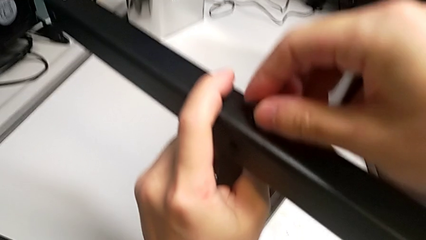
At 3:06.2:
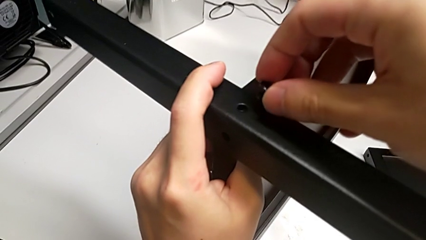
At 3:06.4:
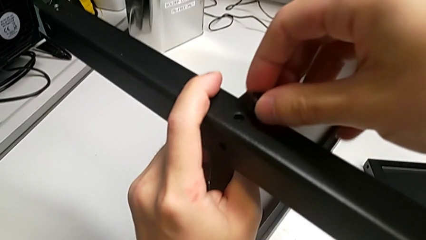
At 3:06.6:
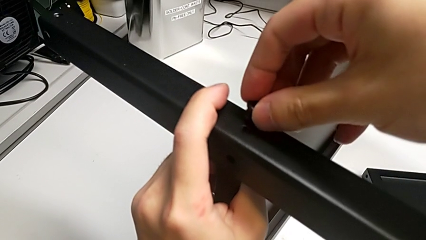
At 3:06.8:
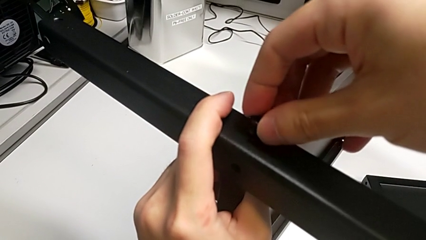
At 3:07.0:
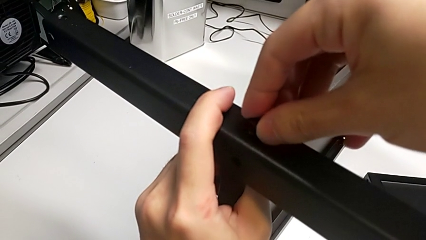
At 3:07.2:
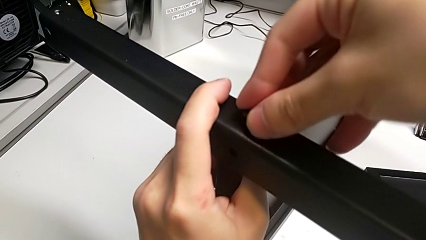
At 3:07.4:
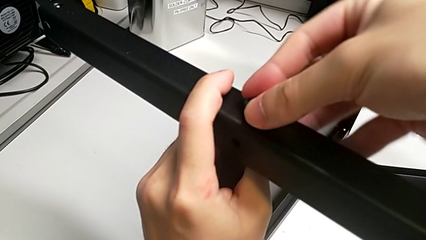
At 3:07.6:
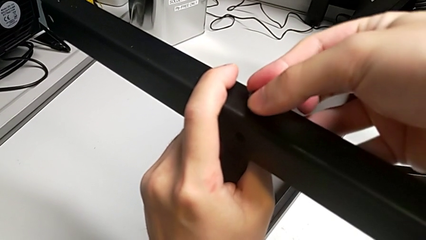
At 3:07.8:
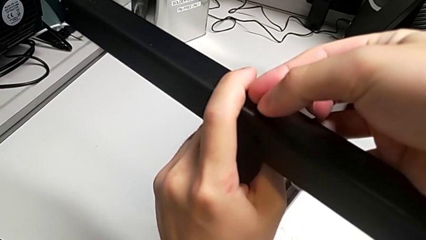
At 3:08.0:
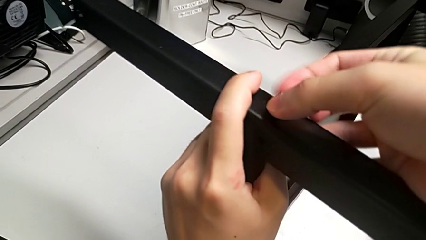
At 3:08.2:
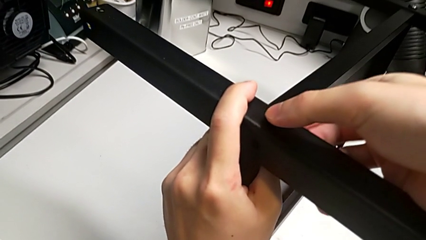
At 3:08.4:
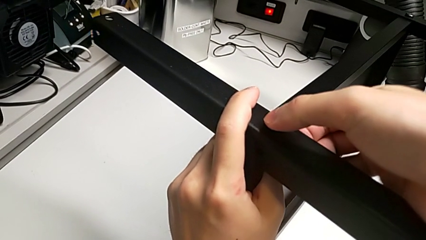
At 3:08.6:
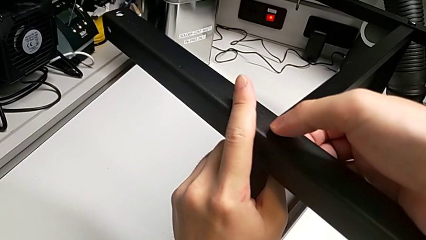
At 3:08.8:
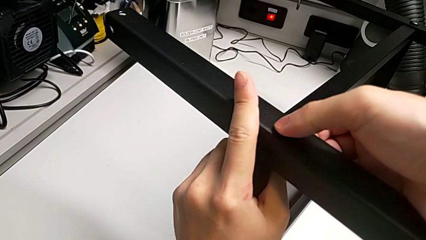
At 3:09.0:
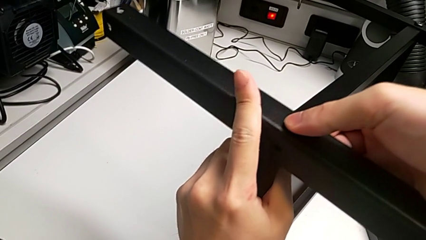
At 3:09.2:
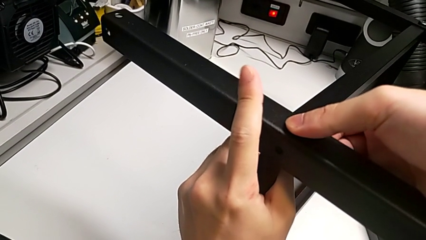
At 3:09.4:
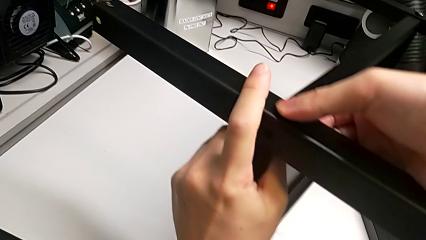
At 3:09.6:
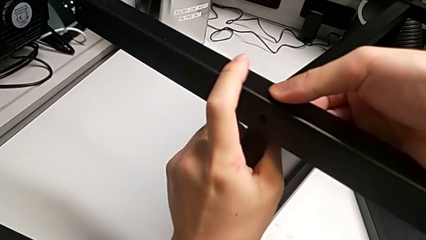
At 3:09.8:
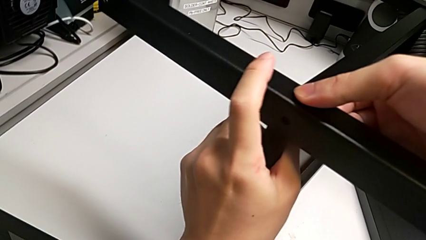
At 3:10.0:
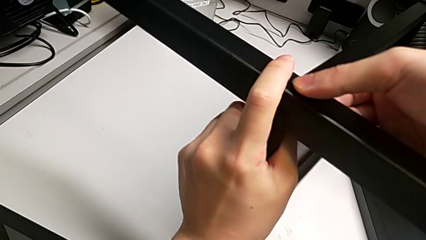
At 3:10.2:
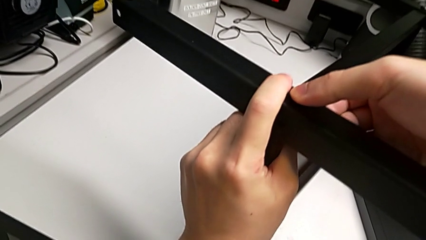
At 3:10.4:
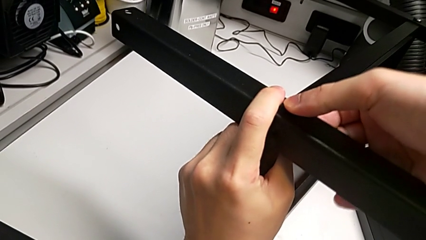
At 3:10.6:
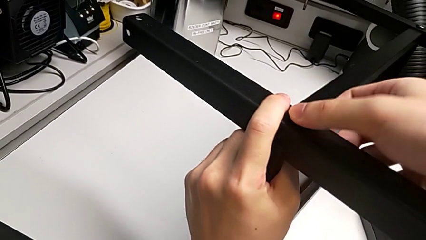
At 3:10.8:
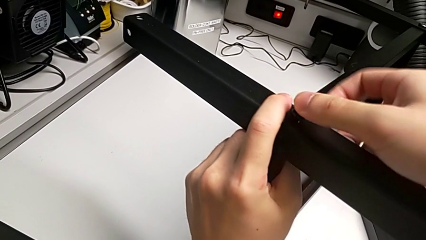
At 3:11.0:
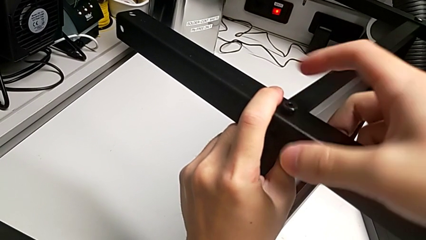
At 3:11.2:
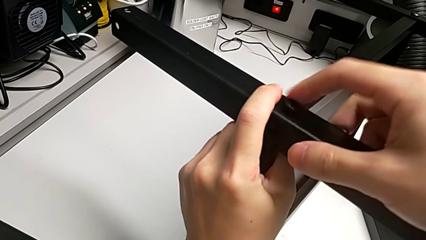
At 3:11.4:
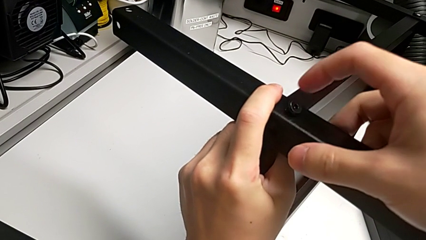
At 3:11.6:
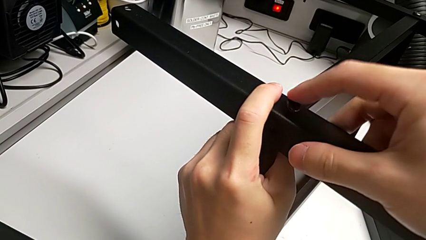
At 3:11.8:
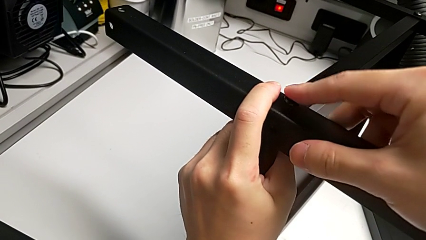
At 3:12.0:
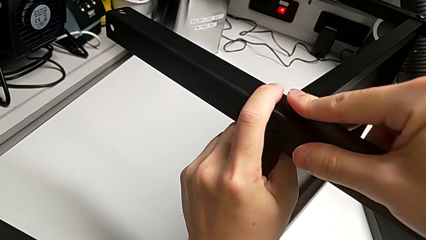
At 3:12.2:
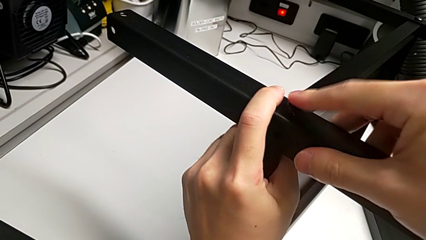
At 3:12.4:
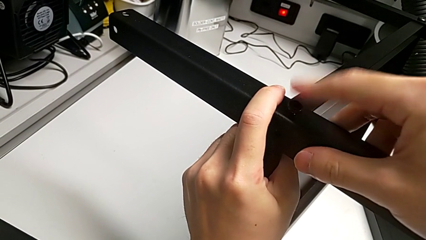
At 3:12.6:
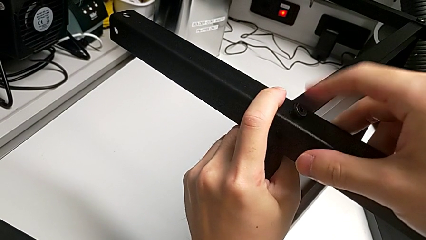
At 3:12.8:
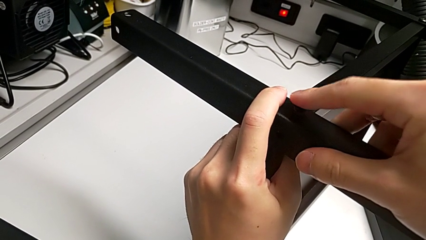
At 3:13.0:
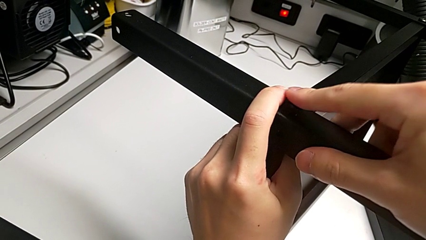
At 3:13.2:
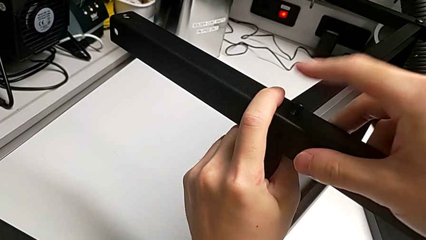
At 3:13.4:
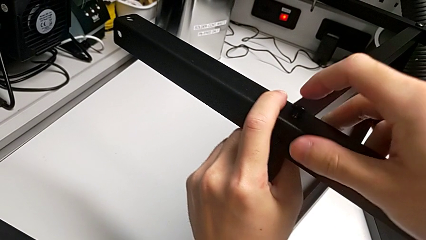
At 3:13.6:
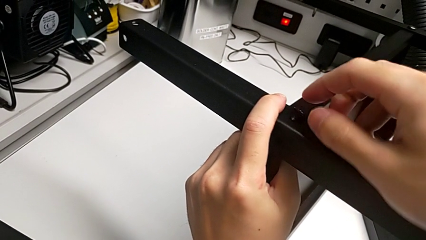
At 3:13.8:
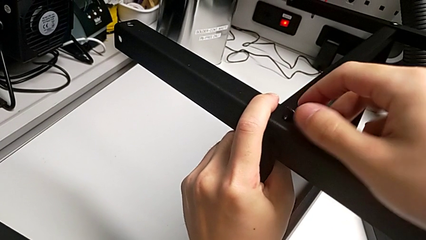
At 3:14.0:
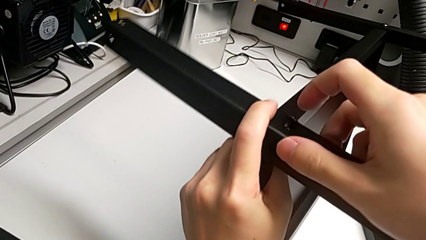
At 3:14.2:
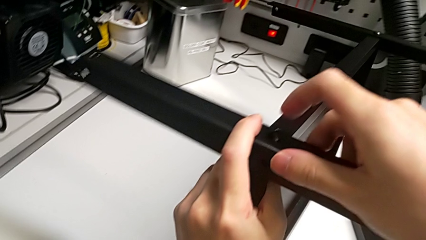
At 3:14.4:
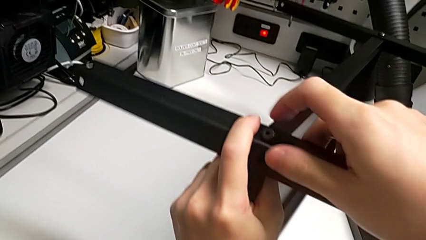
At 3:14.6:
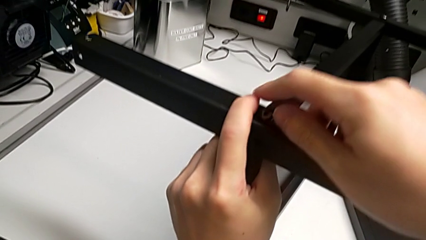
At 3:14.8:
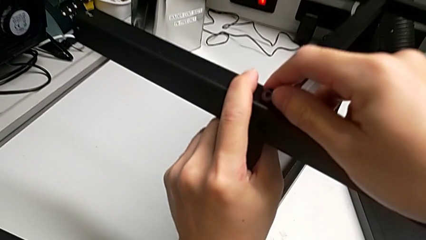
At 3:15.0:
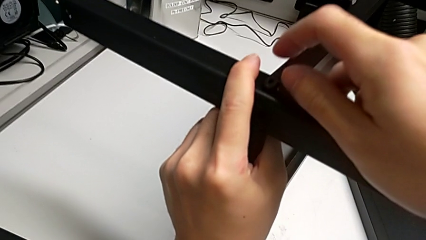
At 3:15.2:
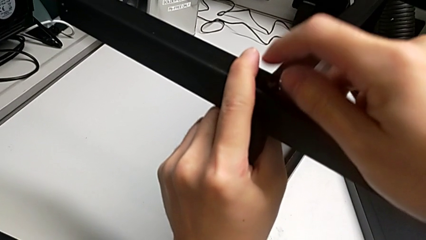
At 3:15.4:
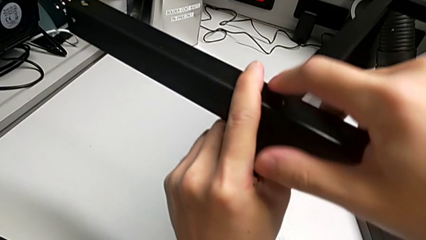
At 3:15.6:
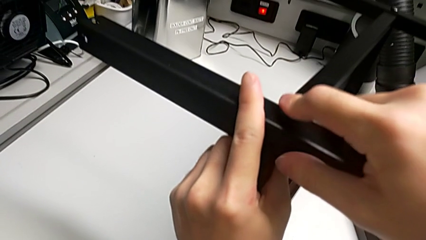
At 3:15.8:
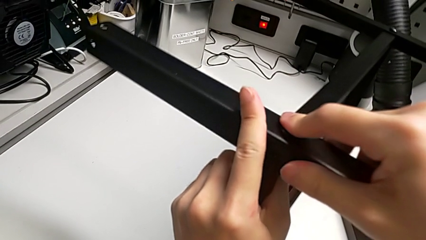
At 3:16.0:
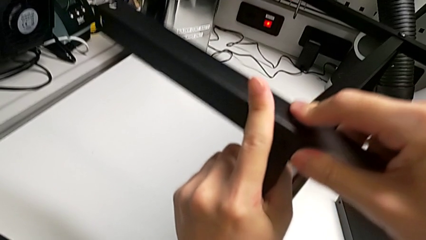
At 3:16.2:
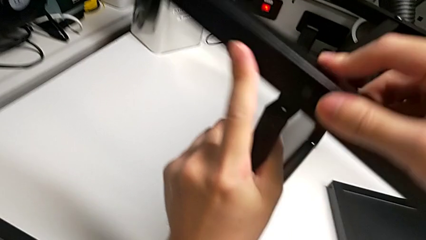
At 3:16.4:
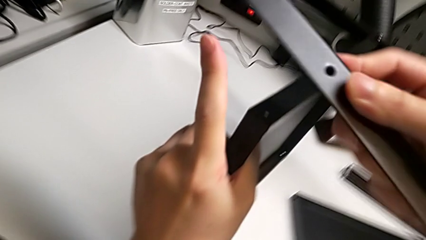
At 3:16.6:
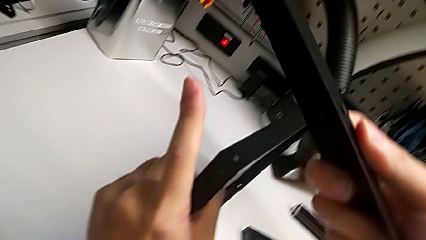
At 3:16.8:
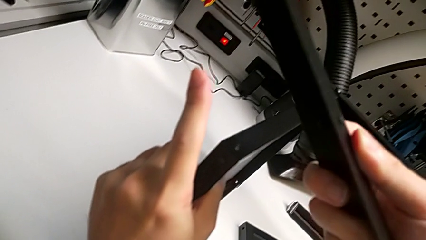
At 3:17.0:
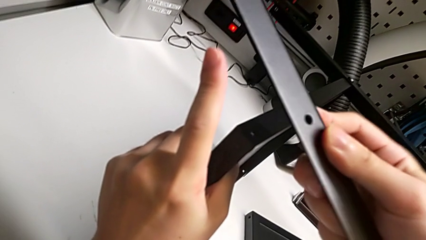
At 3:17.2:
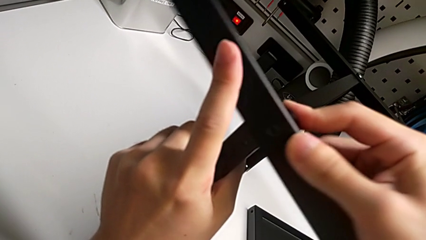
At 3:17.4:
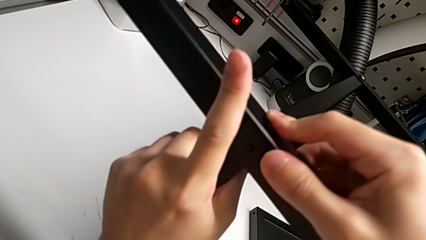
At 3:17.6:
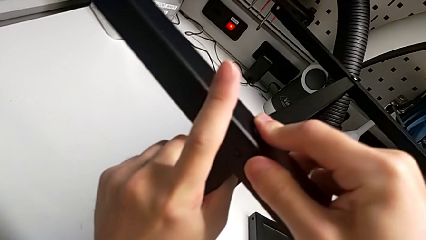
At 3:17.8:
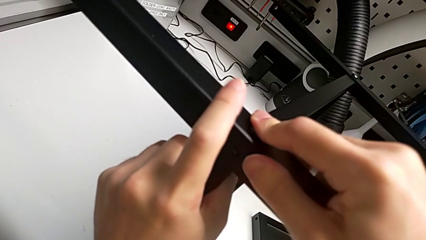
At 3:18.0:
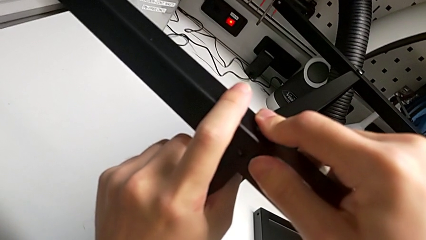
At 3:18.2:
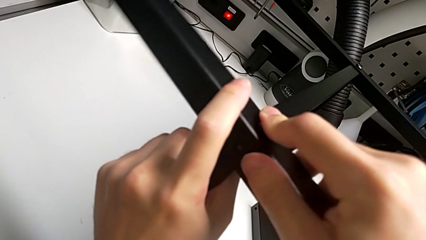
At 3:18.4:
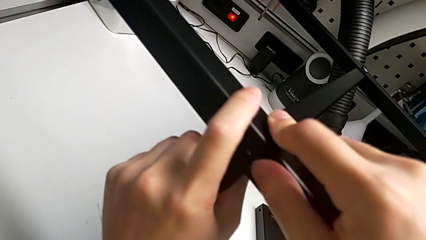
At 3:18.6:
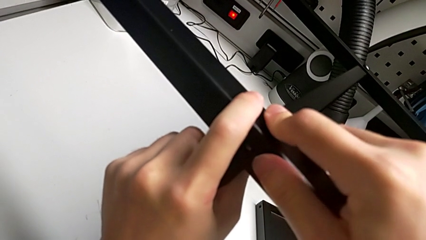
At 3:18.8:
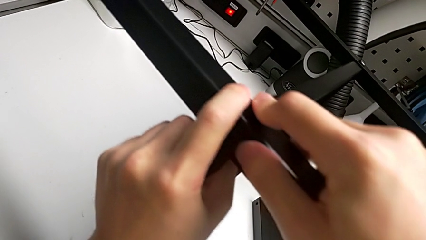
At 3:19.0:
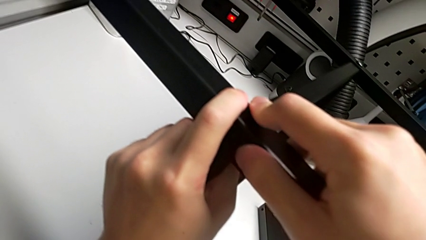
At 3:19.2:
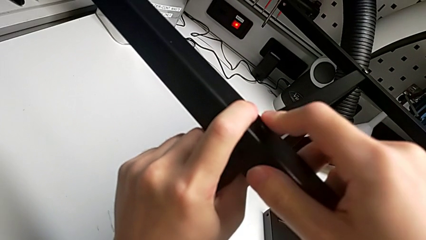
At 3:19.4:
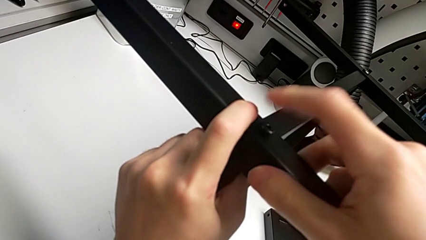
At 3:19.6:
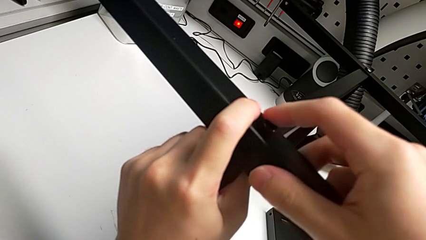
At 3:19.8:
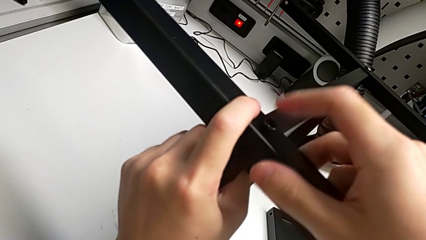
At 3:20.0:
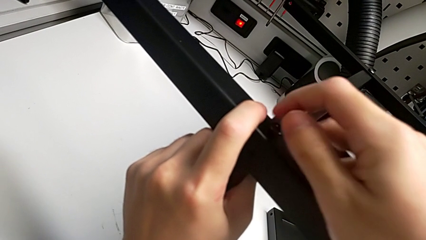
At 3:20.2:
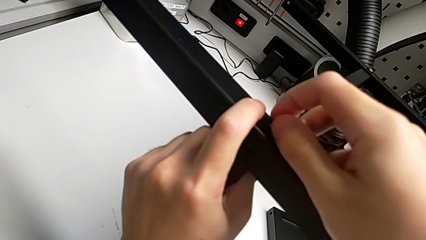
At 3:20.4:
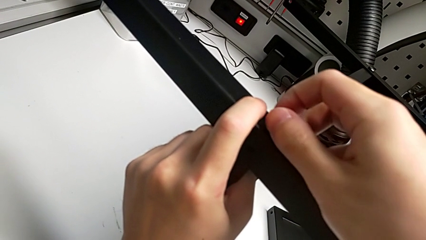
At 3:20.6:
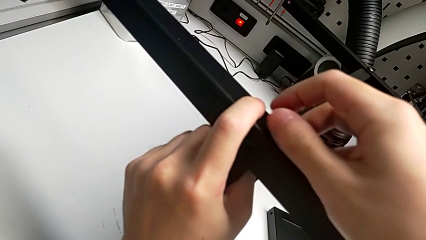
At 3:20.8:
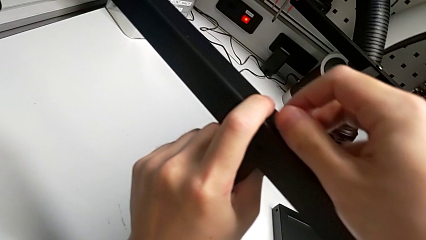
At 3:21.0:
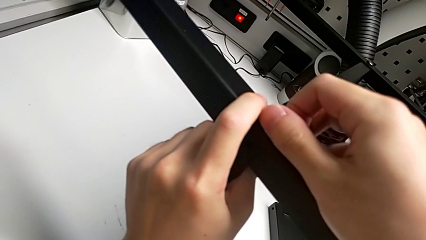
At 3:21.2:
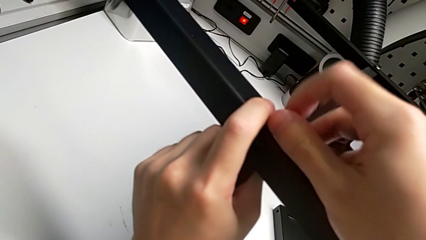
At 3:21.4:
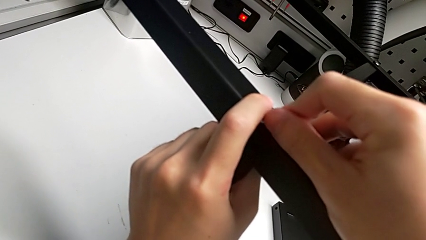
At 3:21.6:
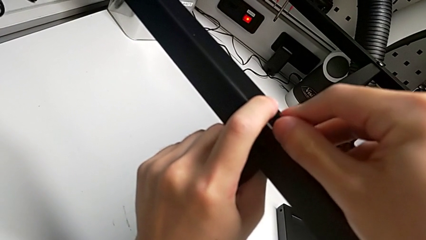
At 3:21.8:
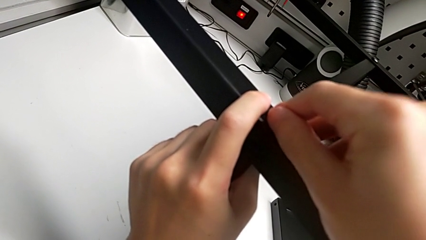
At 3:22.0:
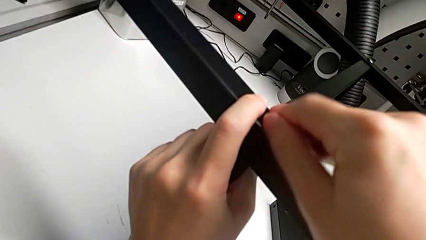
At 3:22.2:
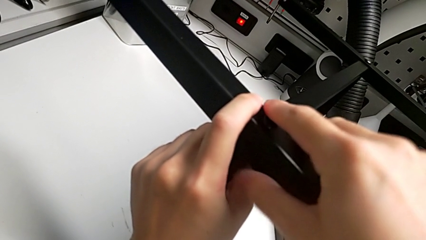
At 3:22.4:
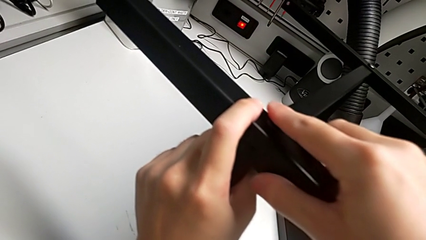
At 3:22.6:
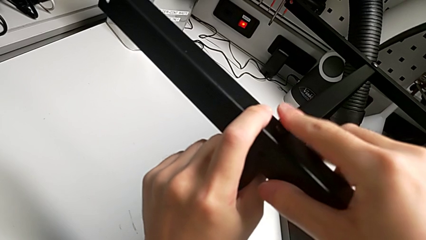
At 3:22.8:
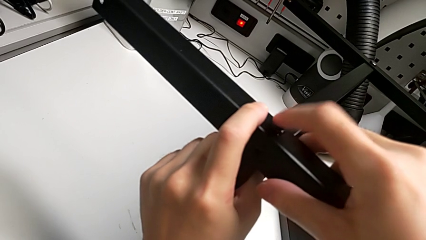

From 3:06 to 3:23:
The camera wearer is screwing the second leg into place. They screw the hex socket head, align the second leg and begin to screw the first hex socket head.
